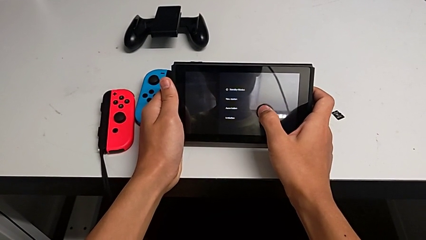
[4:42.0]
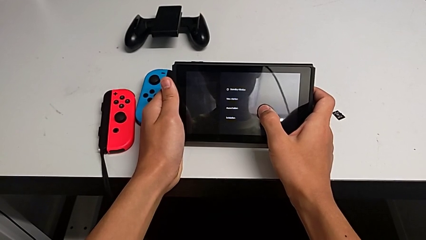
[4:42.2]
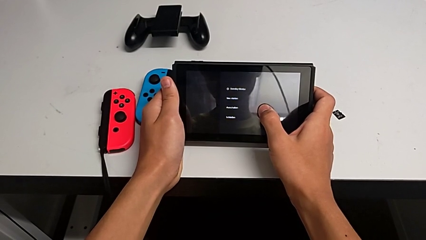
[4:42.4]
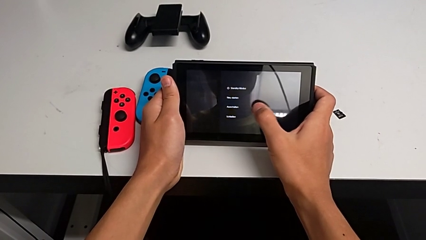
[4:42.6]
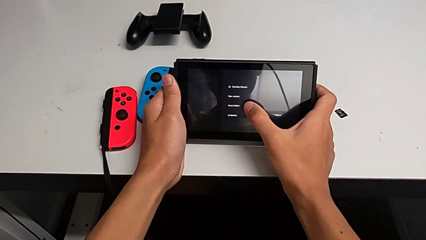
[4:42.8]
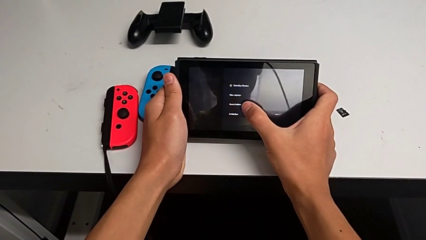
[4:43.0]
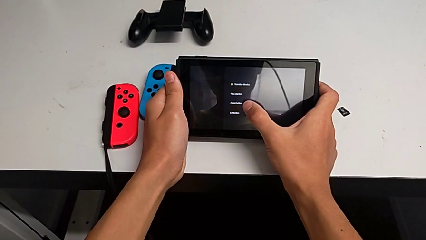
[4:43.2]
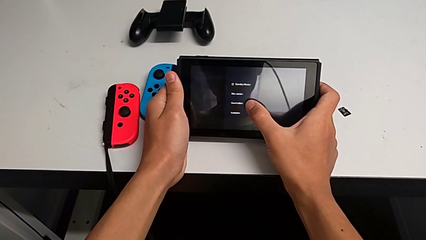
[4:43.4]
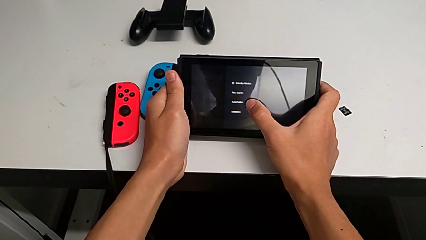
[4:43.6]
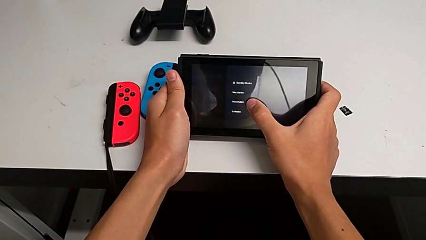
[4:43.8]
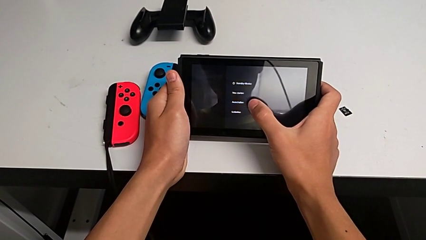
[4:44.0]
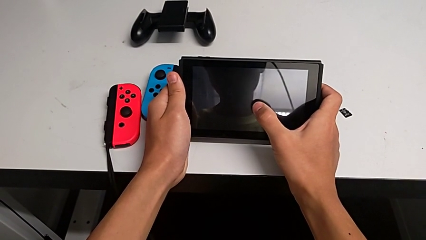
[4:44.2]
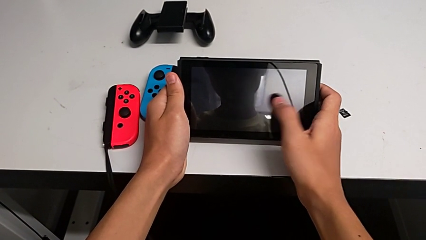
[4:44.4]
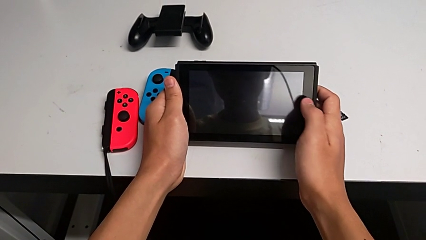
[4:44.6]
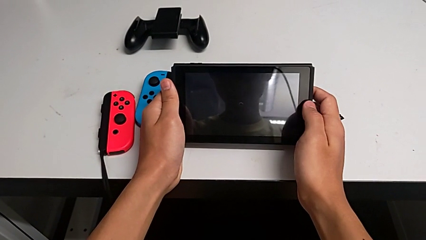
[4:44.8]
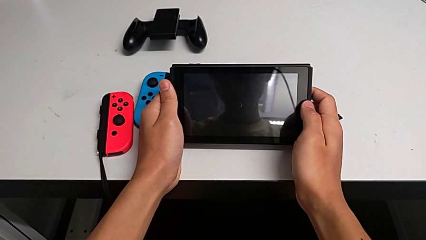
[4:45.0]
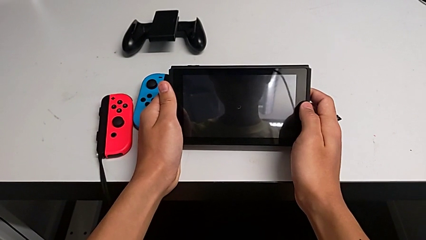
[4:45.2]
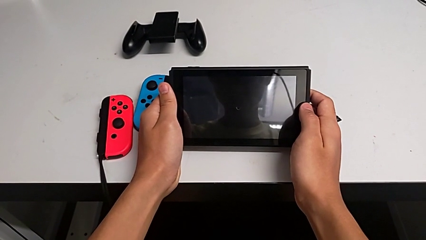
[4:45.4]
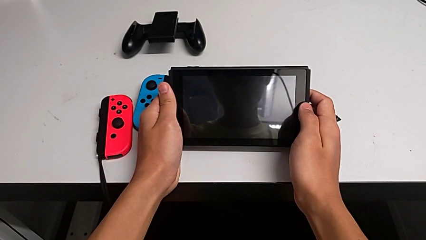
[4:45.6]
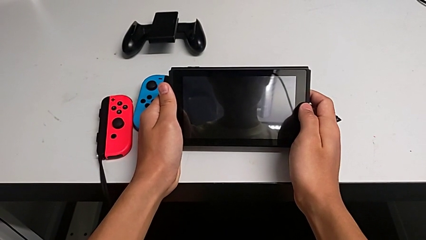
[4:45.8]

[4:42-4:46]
The camera wearer is turning off their Nintendo Switch. They touch the touch screen.

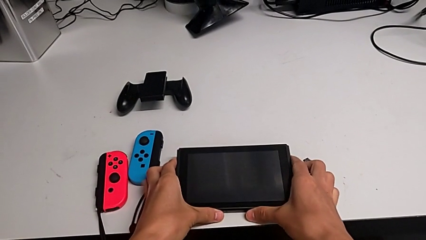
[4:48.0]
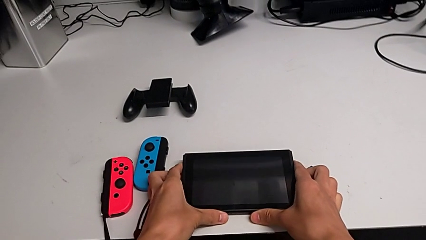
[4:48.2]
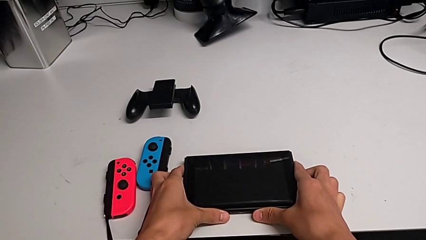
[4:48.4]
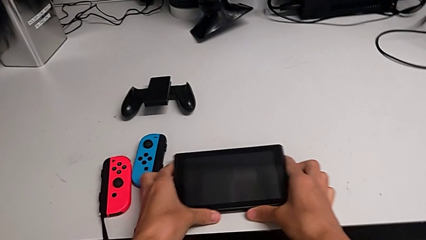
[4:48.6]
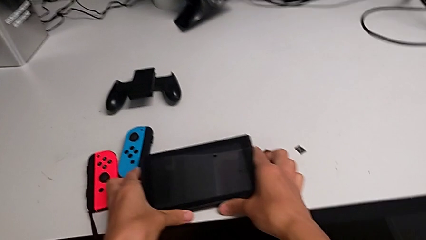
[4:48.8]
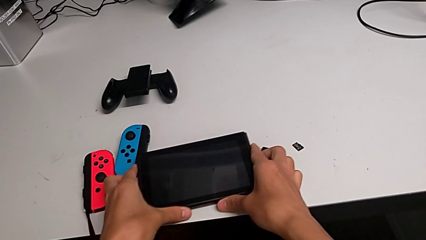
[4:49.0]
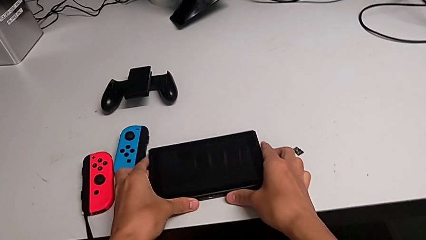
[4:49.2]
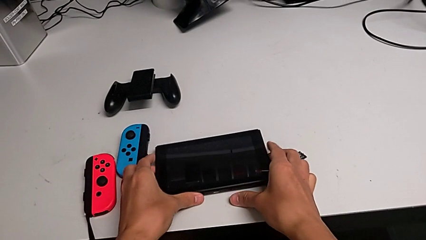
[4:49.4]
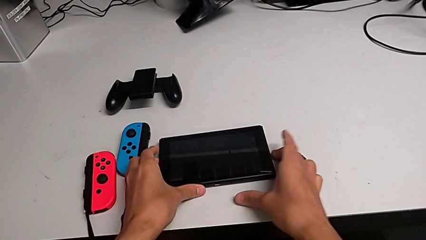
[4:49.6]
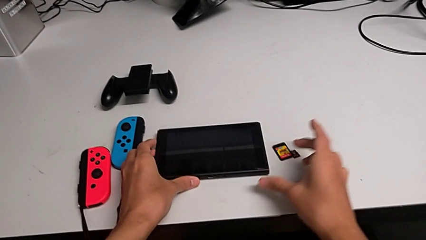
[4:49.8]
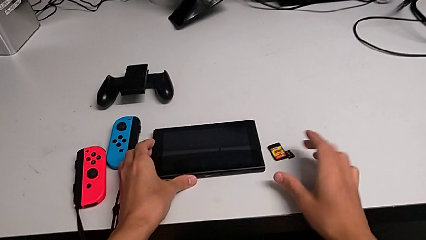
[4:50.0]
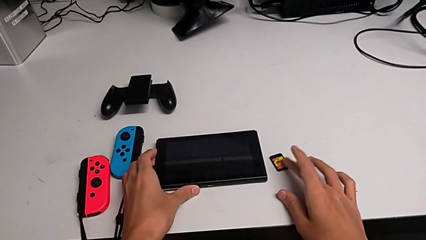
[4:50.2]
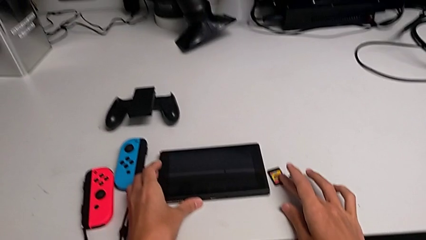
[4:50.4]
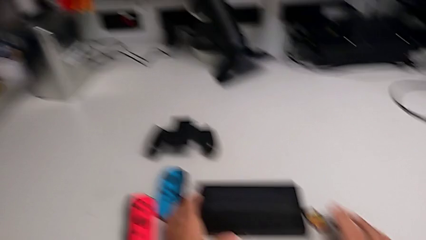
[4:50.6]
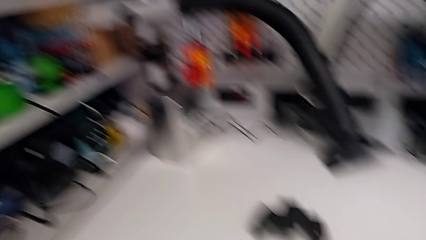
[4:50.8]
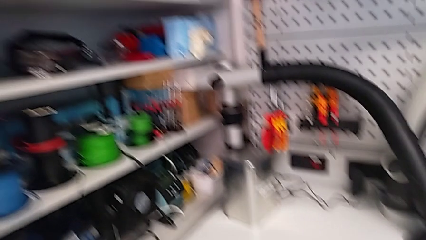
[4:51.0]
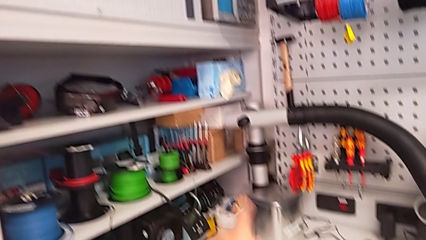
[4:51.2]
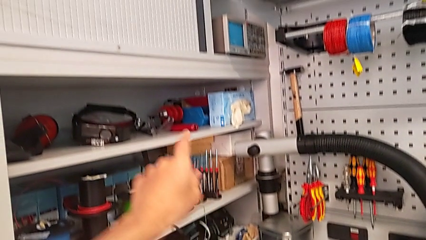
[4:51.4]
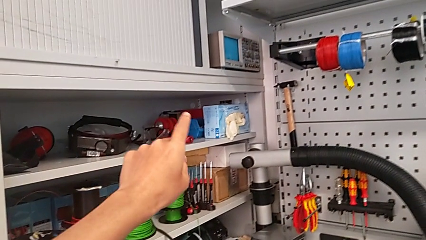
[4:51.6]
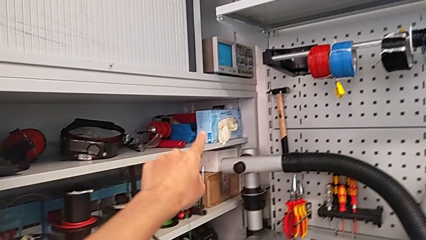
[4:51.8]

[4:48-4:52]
The camera wearer puts the Nintendo Switch on the table. They place the Nintendo Switch.
